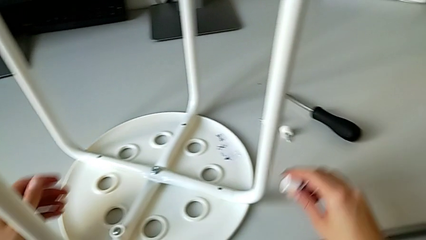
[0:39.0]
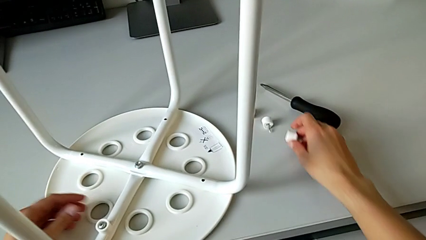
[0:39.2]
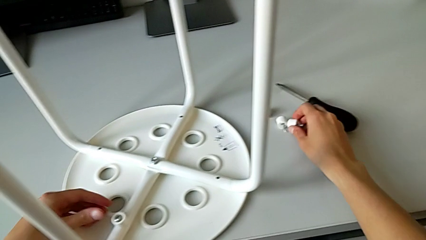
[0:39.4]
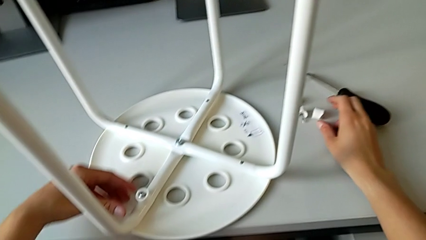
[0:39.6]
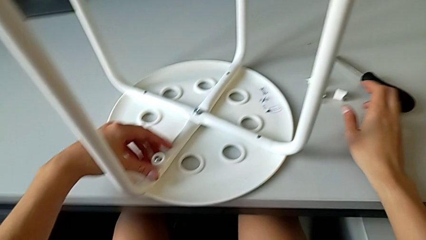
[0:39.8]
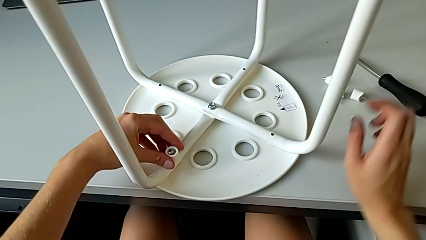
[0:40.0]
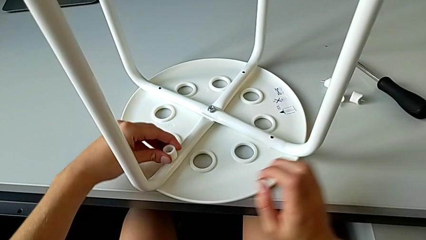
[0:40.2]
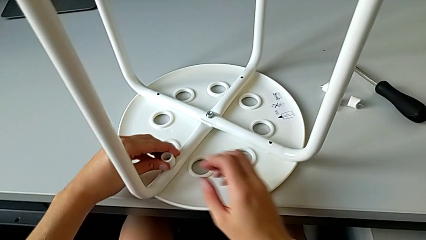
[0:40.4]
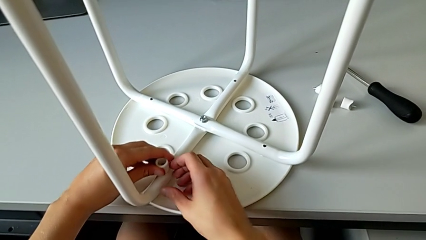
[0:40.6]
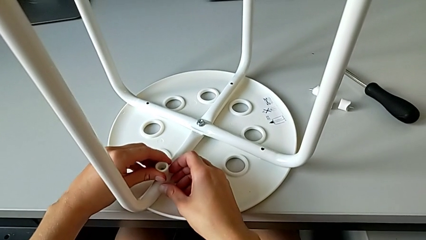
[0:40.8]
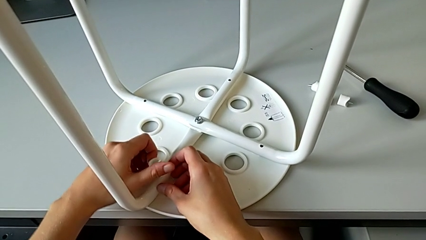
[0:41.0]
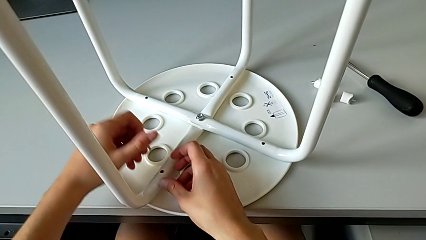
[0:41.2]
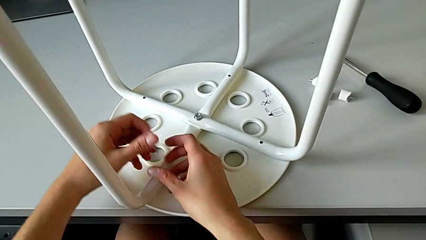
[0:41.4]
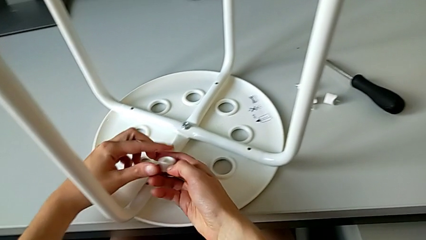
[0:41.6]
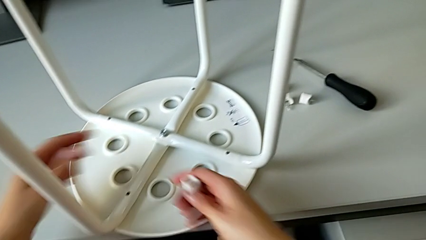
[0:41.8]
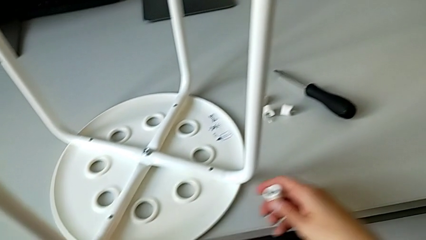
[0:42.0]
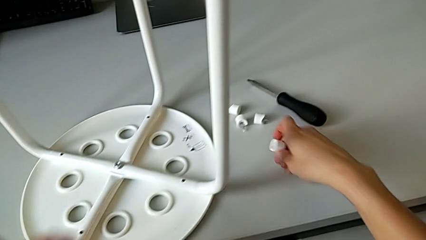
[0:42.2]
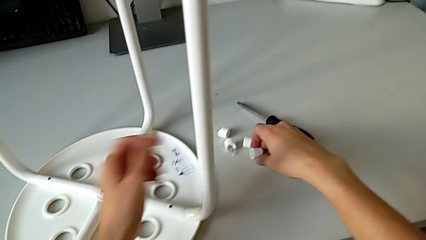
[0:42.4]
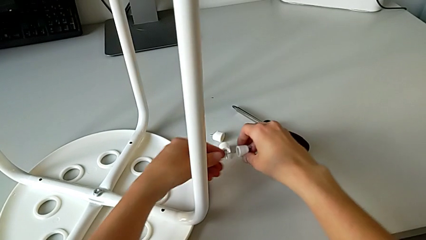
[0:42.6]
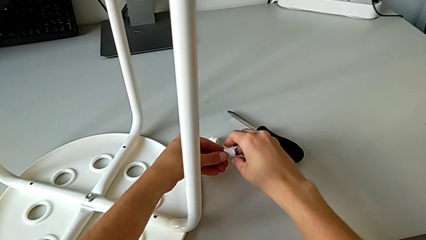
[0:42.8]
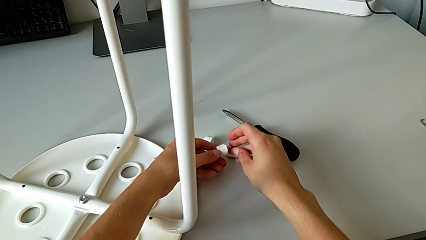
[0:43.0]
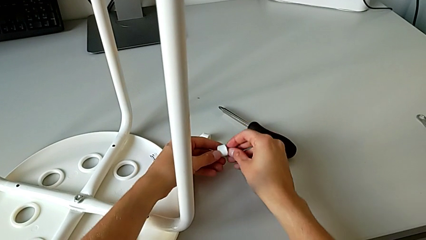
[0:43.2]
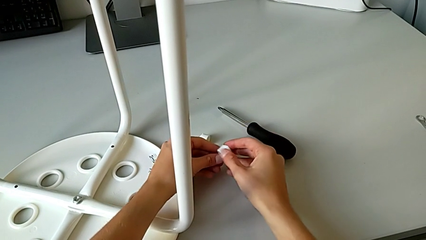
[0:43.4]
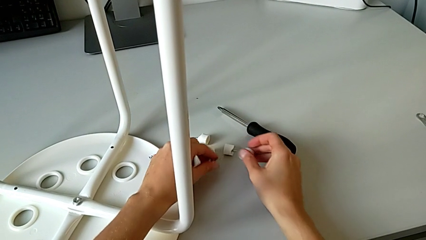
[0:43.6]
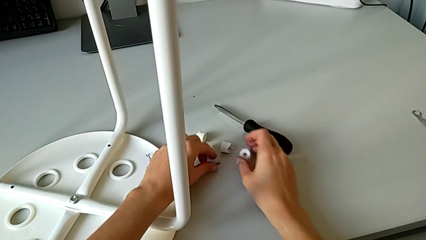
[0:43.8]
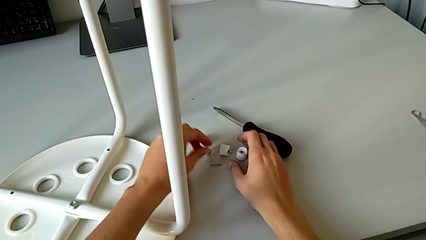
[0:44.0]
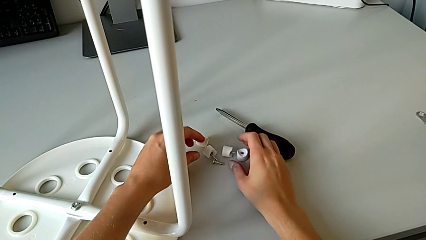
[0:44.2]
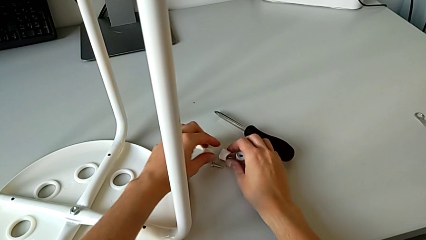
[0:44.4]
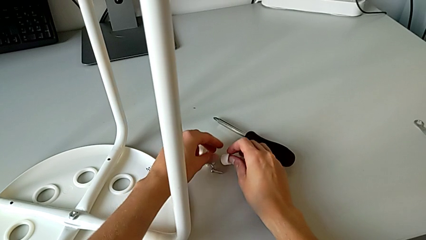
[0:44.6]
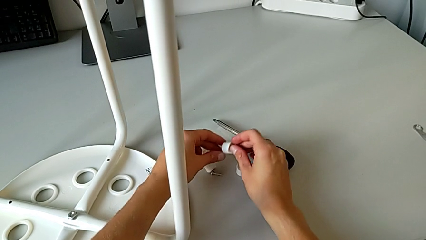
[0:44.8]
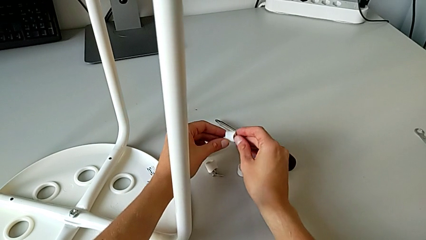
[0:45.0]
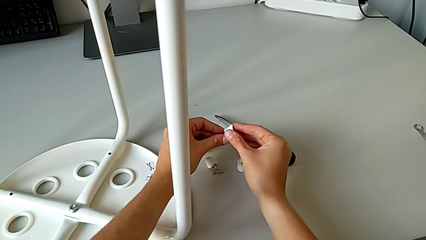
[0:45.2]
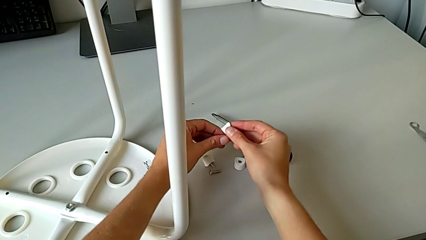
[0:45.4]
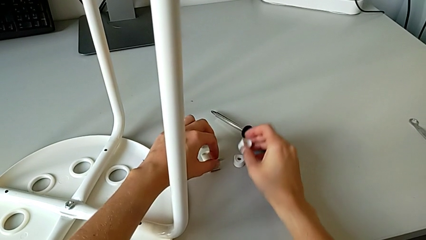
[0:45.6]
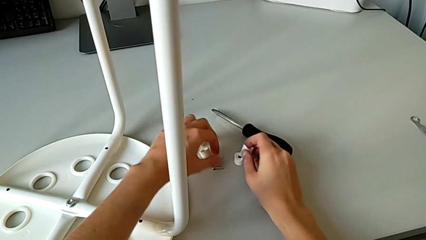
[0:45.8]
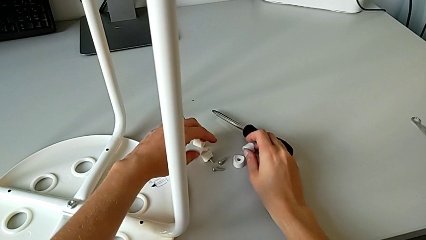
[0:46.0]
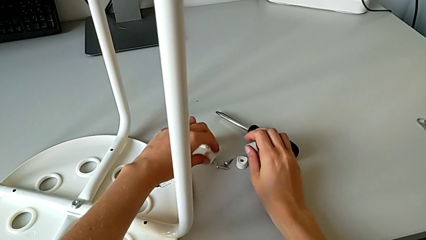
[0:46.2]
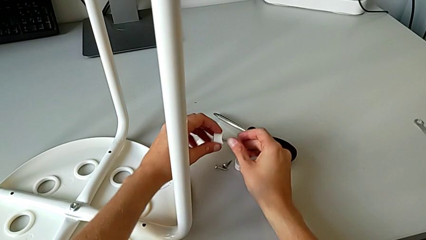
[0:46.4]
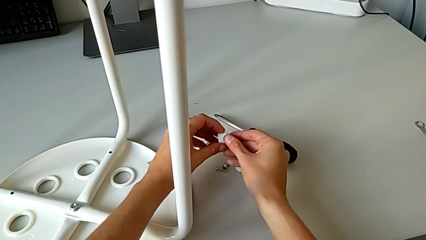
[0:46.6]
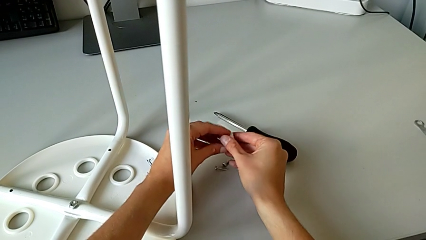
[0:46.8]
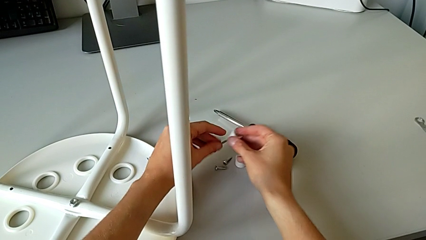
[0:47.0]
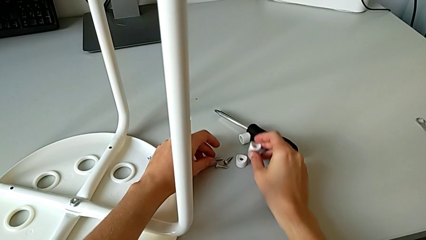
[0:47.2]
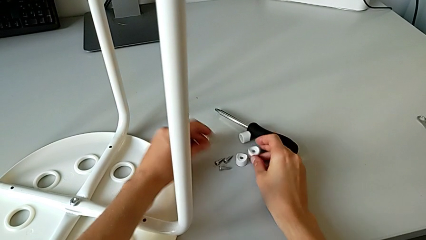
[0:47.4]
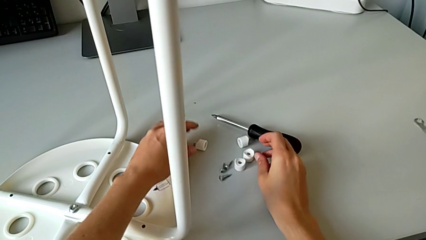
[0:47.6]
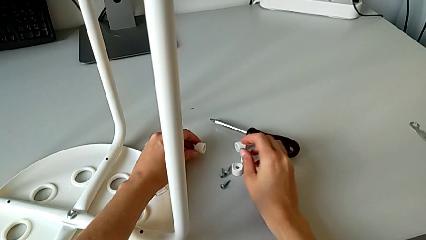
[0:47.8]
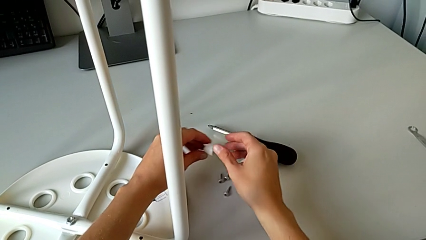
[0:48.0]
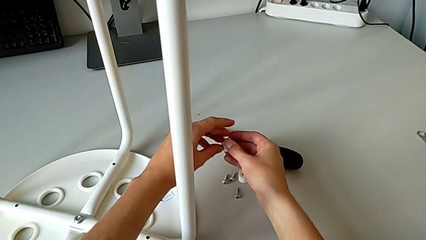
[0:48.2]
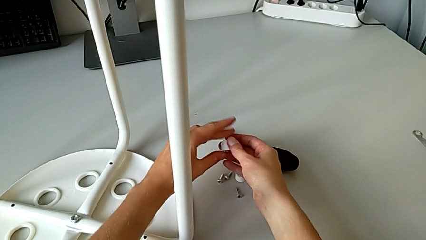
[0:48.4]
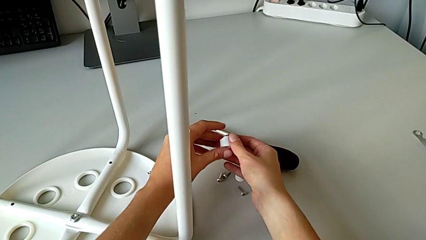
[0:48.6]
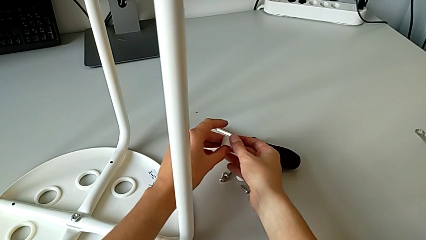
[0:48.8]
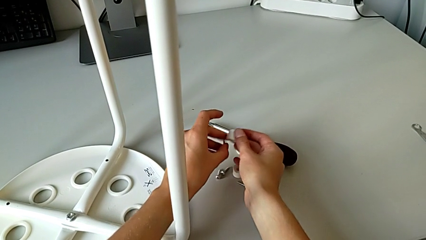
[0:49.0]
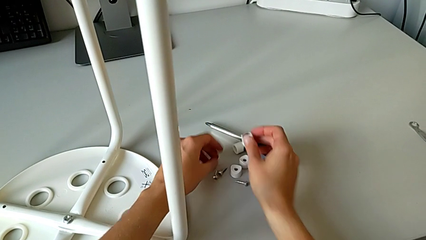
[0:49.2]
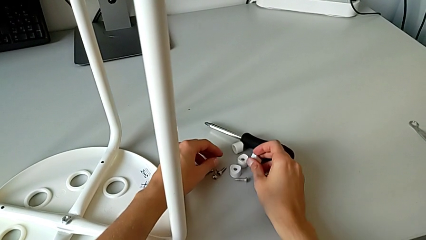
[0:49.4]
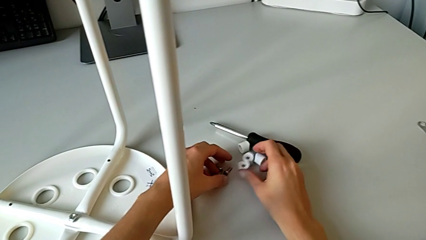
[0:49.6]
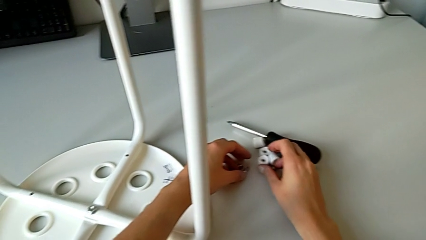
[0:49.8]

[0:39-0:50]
The camera wearer is disassembling the screws of the chair's legs. They keep disassembling the first screw, place it, disassemble the second screw twice, place it, place the bolt, place the washer twice, place the bolt twice, place the washer, place the bolt and place the washer.

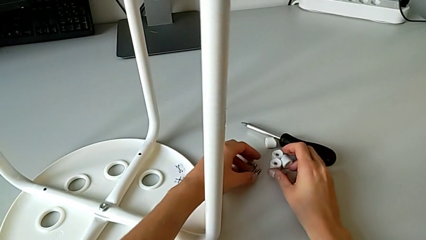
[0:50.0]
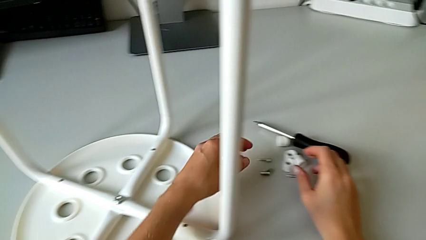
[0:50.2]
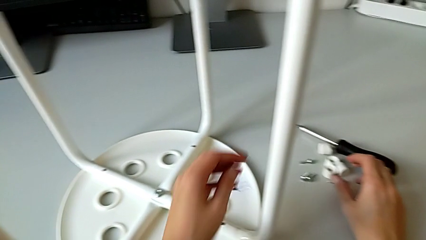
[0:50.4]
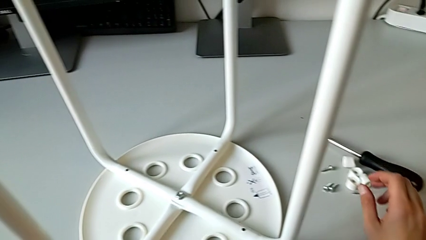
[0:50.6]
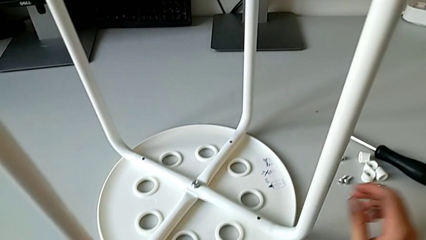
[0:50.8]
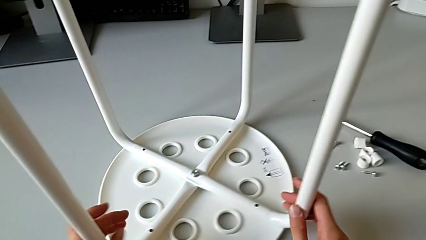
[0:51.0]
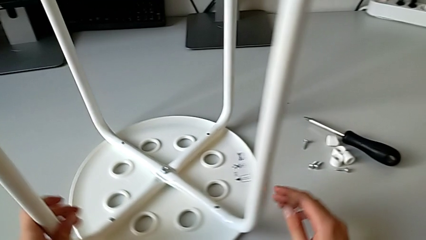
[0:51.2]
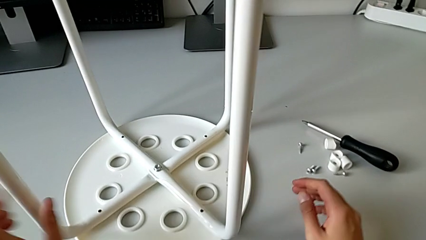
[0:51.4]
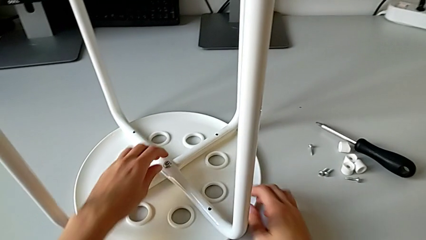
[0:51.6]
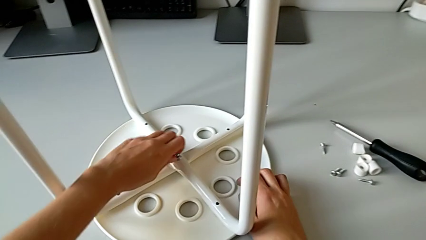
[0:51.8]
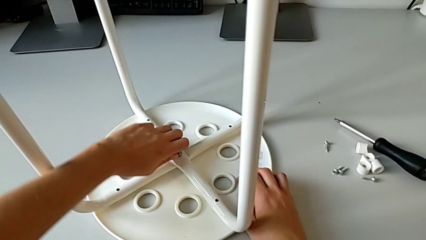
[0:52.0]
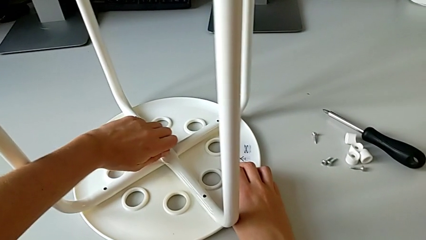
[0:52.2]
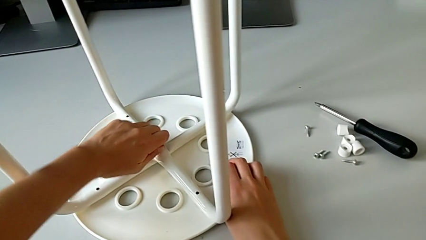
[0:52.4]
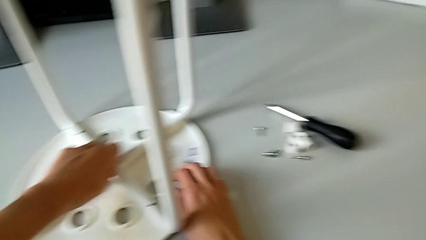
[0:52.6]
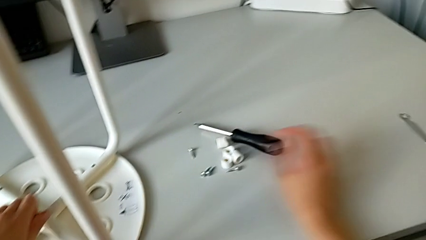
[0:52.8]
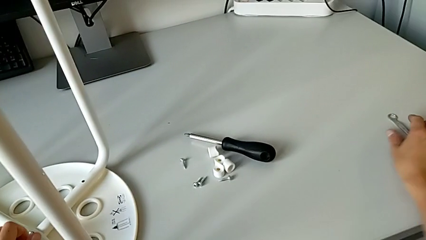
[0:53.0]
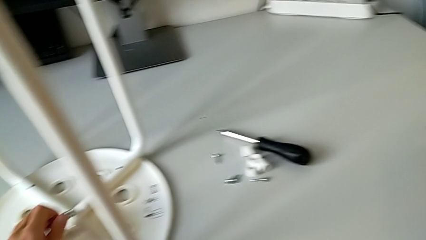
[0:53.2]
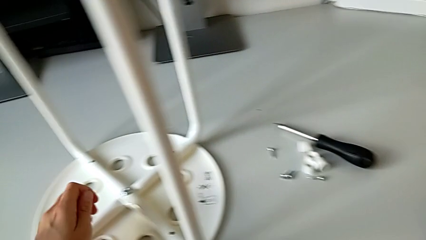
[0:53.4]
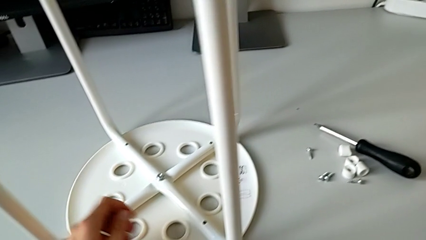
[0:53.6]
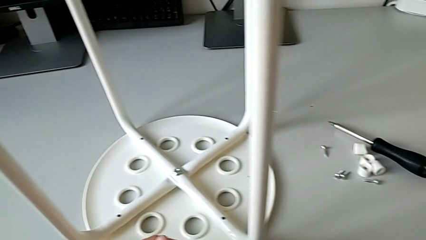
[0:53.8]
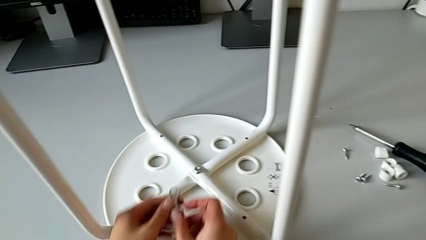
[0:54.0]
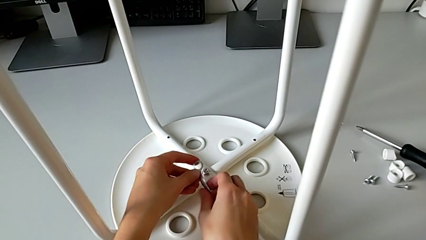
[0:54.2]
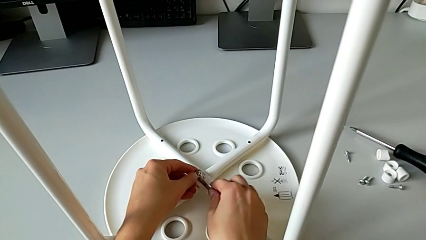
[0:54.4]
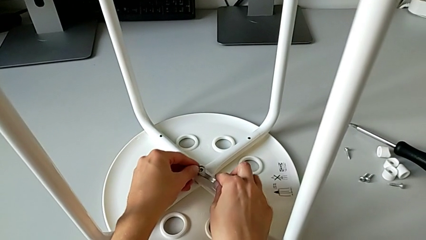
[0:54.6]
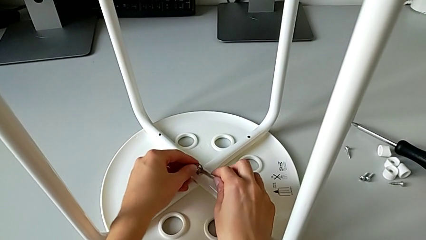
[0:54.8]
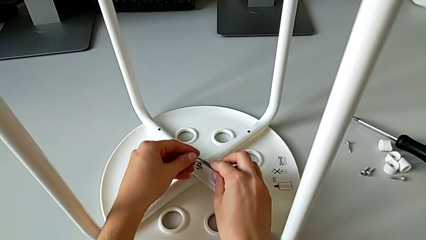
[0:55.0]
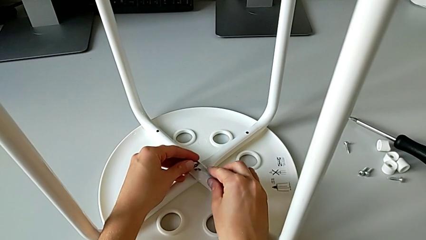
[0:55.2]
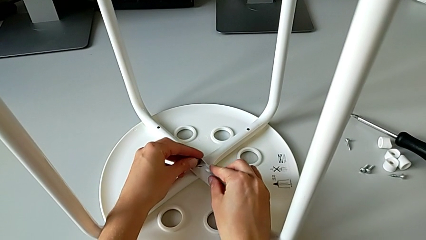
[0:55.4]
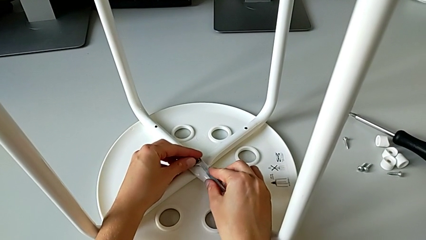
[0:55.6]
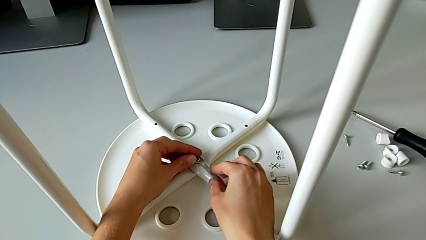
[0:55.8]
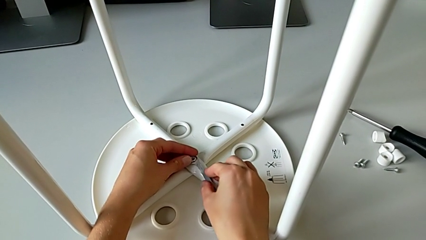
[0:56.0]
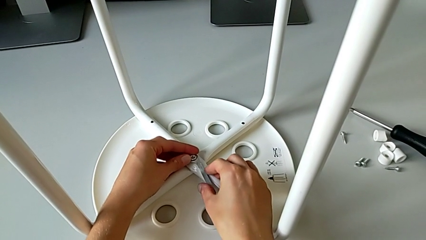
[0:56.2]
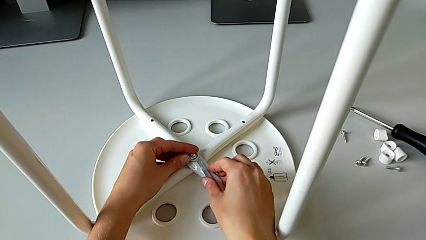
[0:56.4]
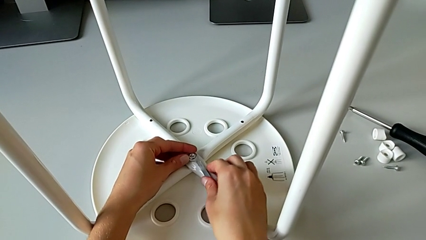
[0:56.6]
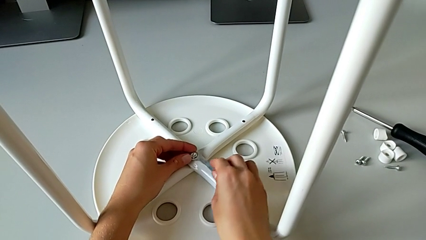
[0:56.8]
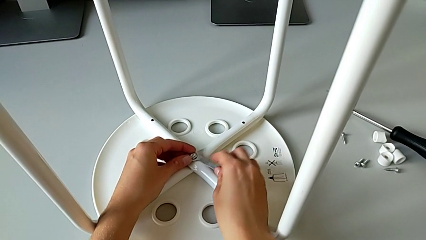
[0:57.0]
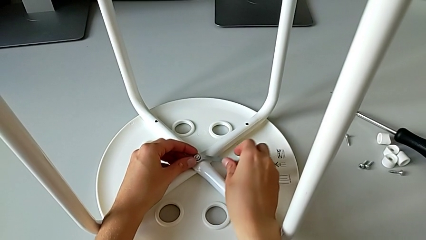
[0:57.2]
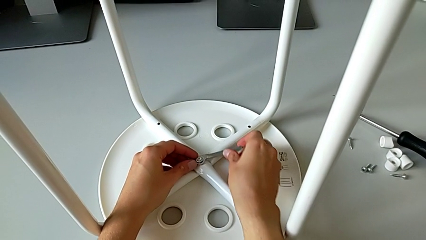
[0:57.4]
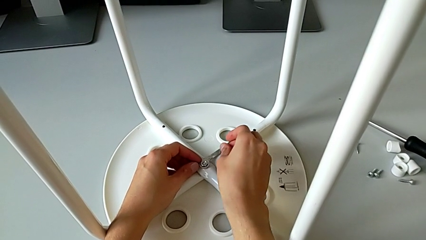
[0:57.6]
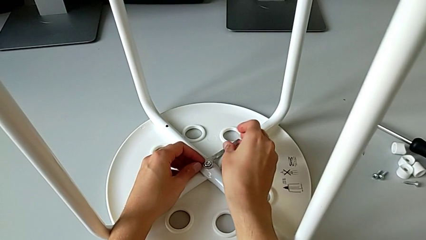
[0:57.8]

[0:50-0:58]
The camera wearer is disassembling the middle hex nut of the bolt using a wrench. They grab the stool, rotate it, grab the middle hex nut, unscrew it, grab the hexagonal wrench, insert it and unscrew the middle hex nut.
